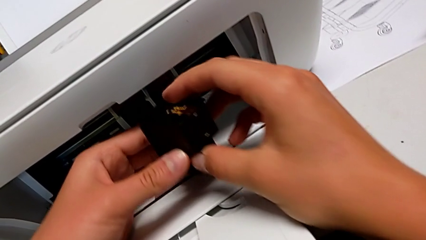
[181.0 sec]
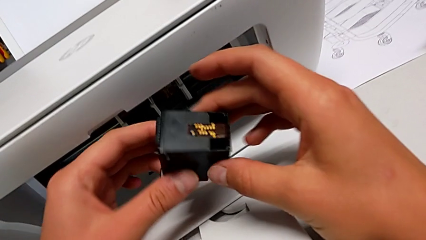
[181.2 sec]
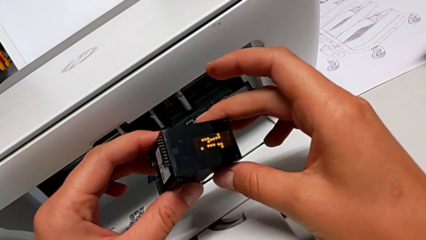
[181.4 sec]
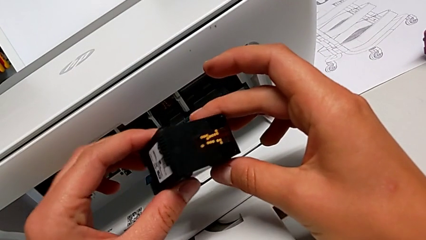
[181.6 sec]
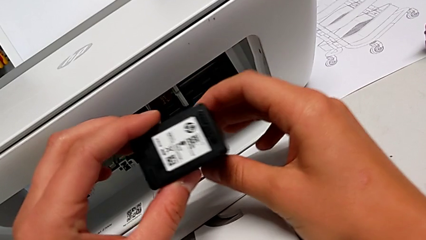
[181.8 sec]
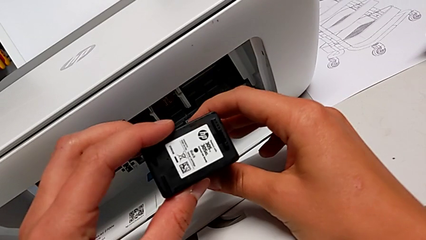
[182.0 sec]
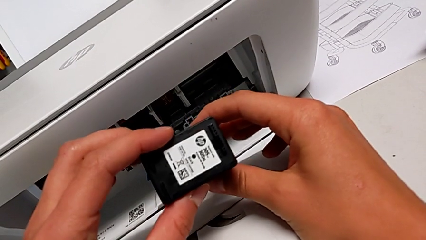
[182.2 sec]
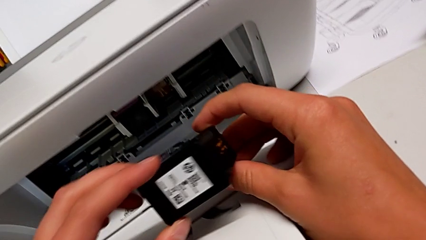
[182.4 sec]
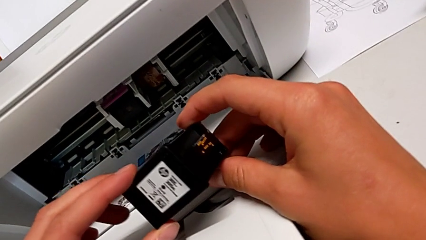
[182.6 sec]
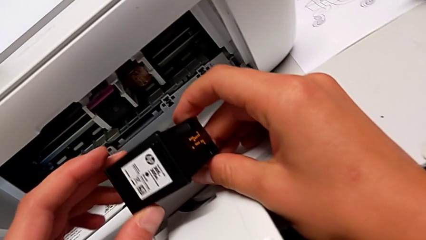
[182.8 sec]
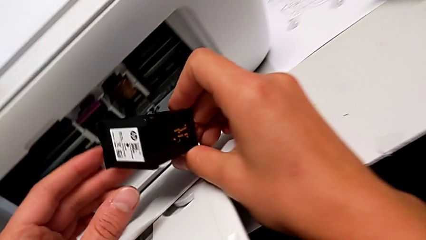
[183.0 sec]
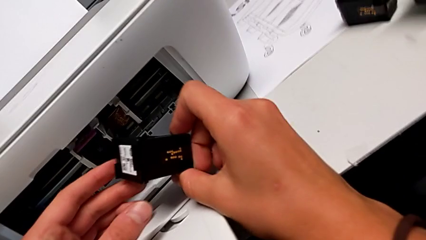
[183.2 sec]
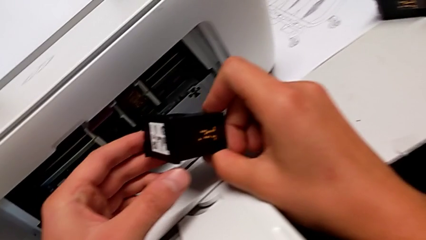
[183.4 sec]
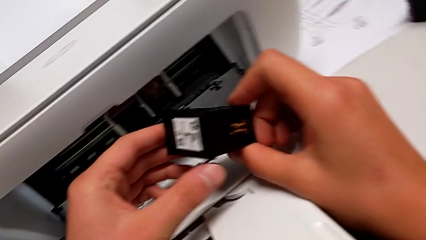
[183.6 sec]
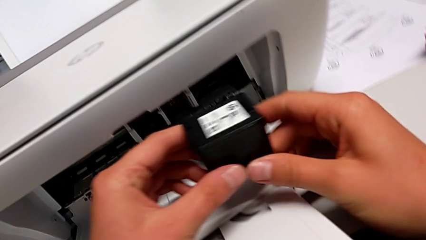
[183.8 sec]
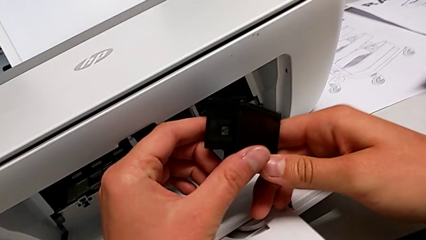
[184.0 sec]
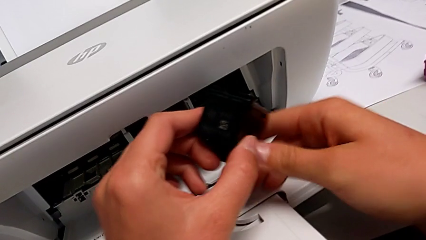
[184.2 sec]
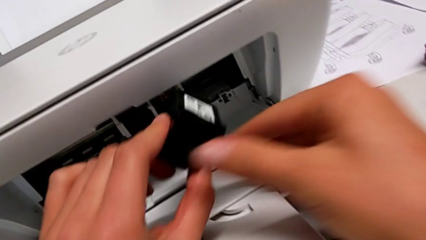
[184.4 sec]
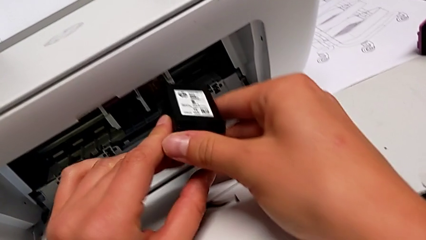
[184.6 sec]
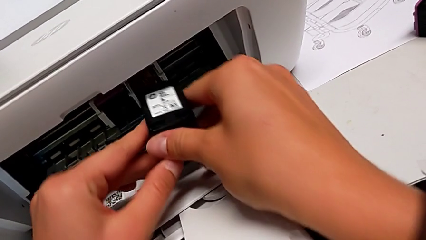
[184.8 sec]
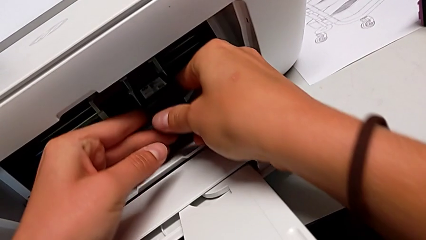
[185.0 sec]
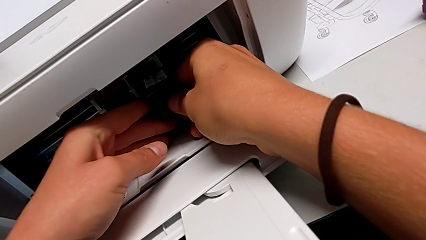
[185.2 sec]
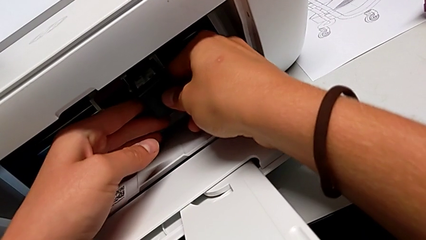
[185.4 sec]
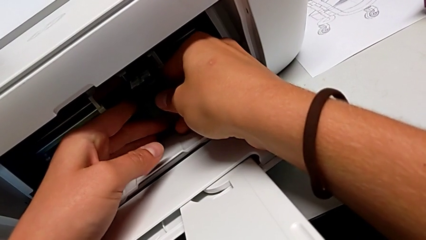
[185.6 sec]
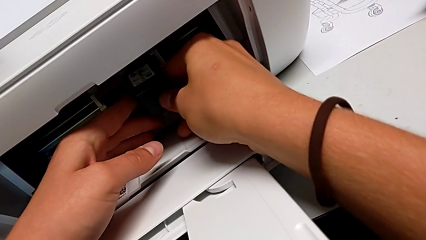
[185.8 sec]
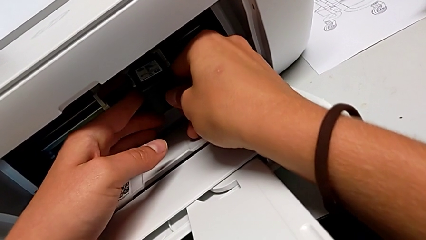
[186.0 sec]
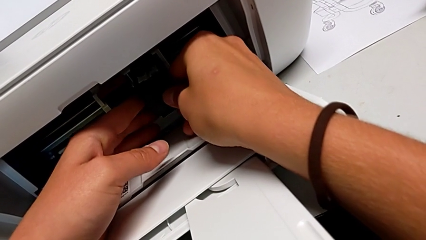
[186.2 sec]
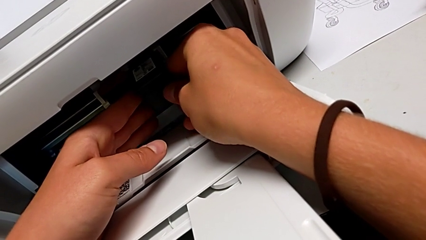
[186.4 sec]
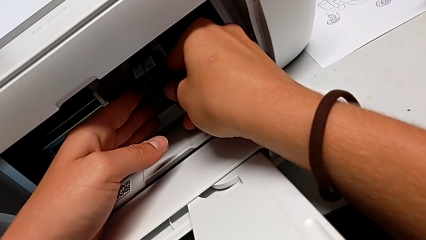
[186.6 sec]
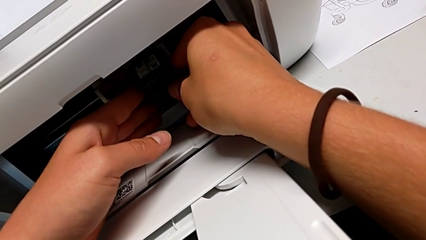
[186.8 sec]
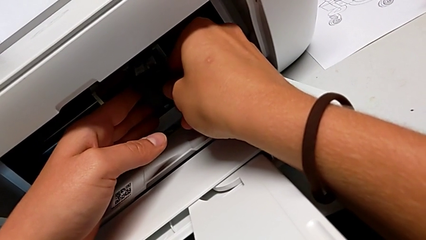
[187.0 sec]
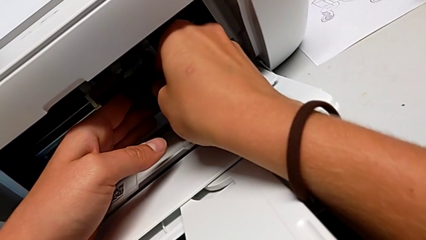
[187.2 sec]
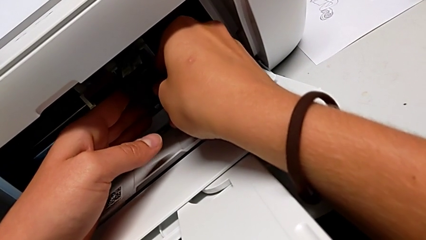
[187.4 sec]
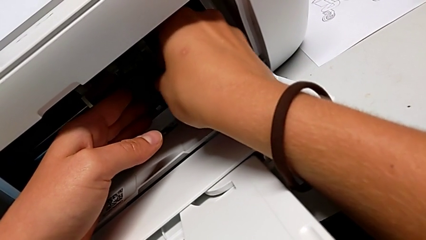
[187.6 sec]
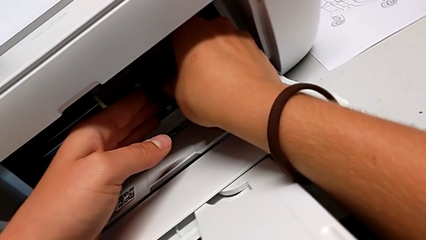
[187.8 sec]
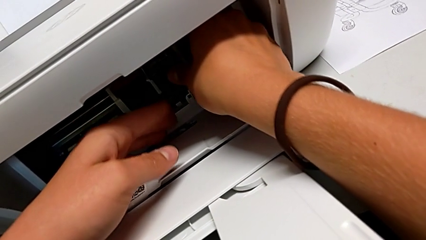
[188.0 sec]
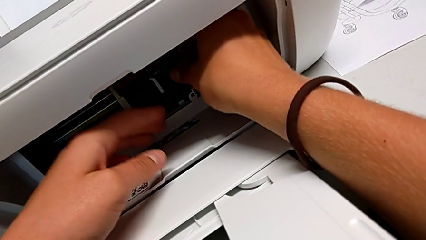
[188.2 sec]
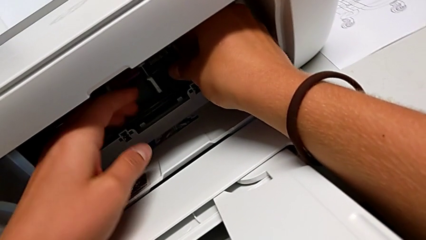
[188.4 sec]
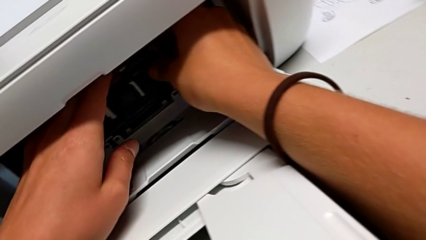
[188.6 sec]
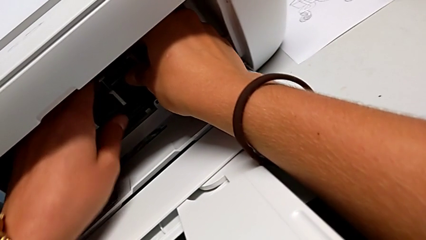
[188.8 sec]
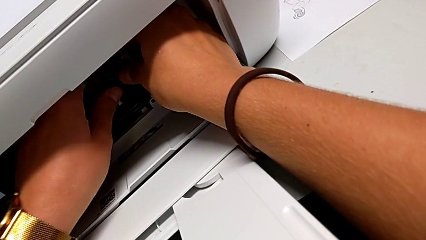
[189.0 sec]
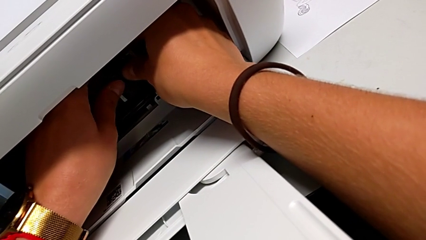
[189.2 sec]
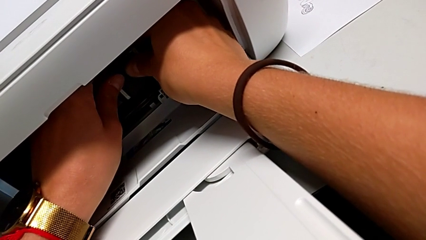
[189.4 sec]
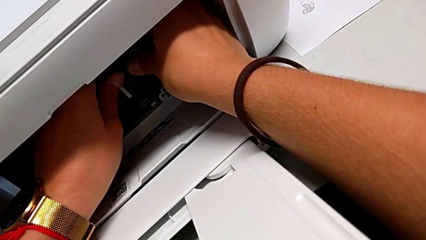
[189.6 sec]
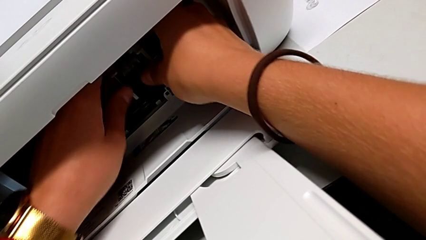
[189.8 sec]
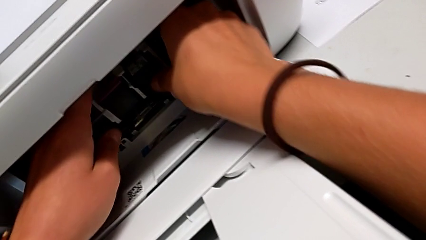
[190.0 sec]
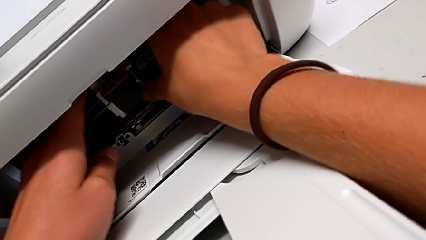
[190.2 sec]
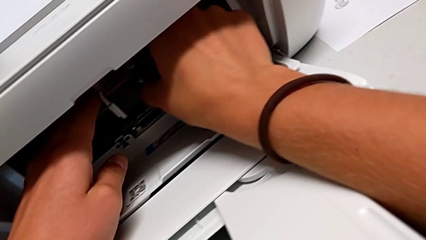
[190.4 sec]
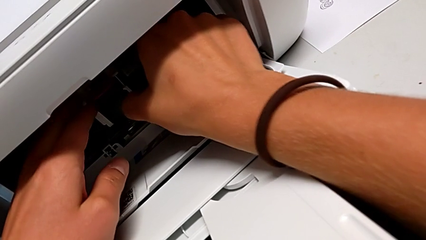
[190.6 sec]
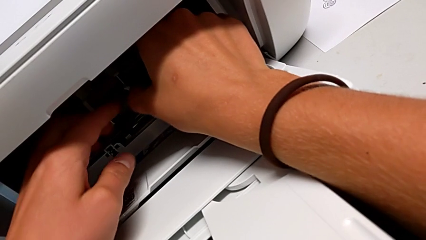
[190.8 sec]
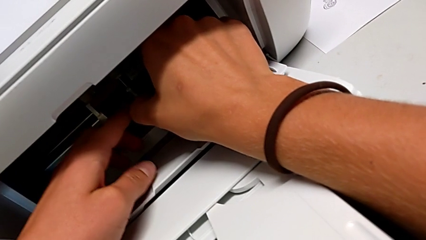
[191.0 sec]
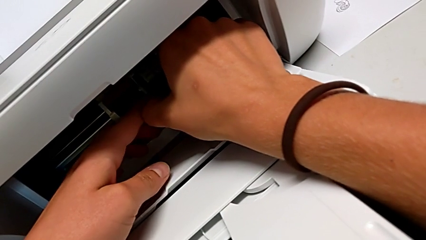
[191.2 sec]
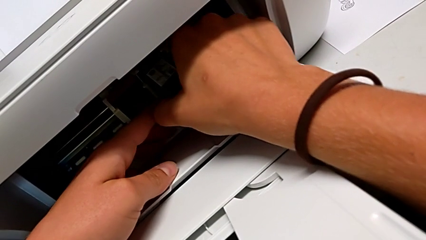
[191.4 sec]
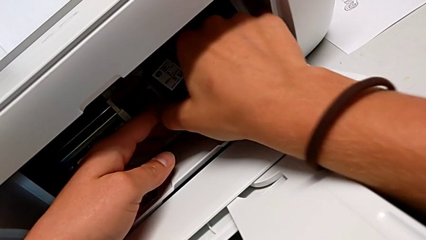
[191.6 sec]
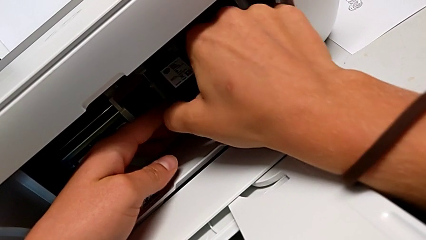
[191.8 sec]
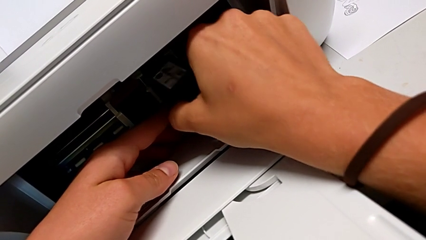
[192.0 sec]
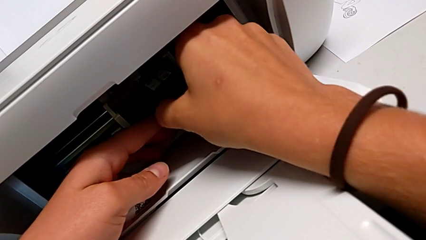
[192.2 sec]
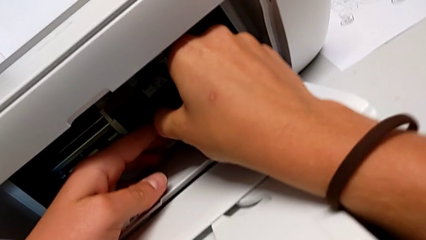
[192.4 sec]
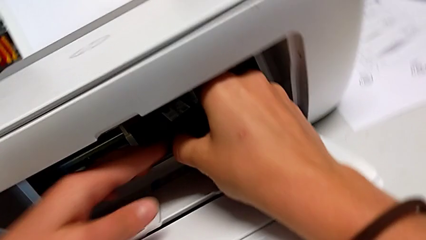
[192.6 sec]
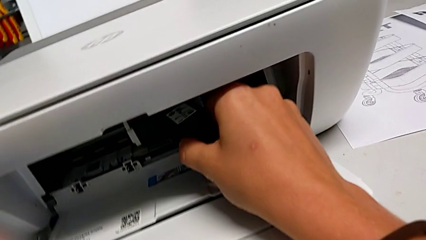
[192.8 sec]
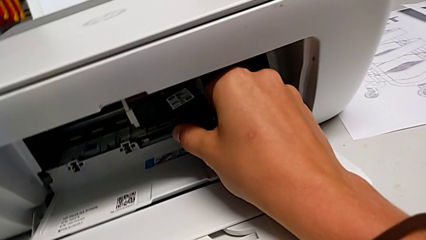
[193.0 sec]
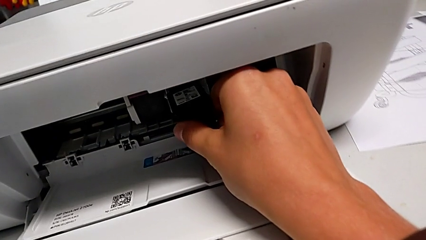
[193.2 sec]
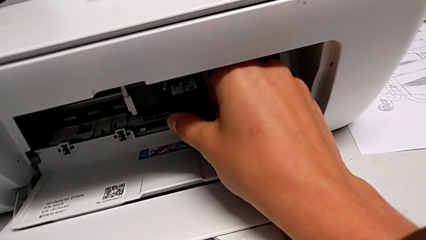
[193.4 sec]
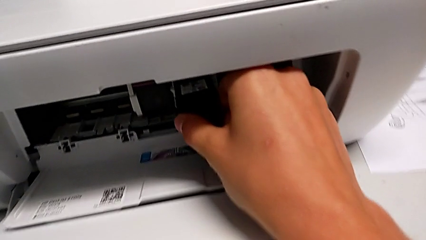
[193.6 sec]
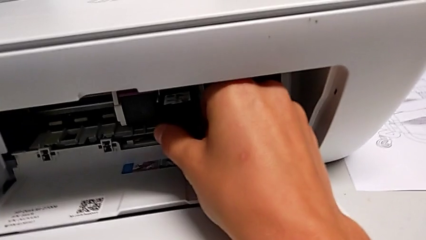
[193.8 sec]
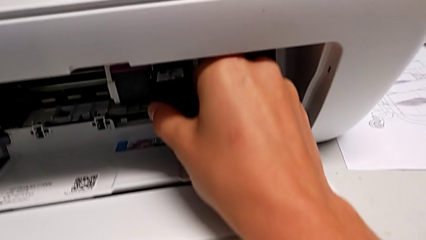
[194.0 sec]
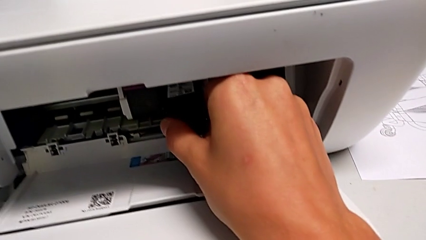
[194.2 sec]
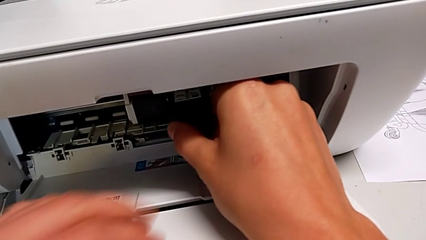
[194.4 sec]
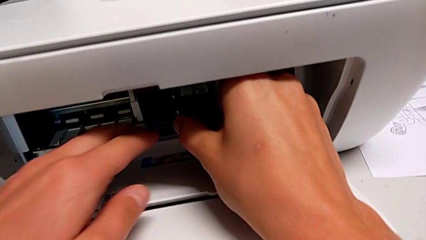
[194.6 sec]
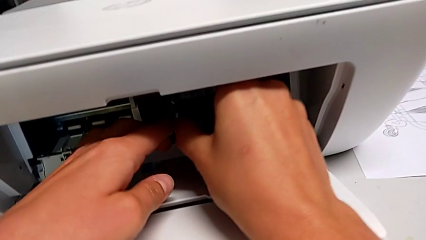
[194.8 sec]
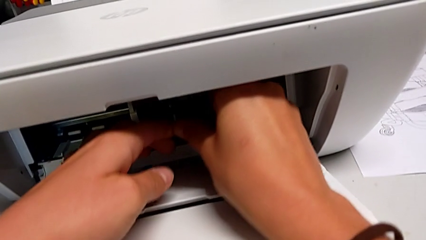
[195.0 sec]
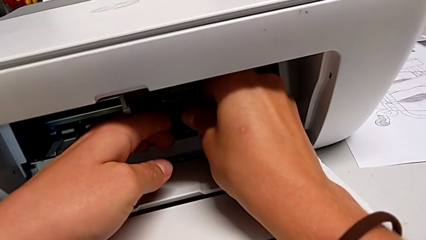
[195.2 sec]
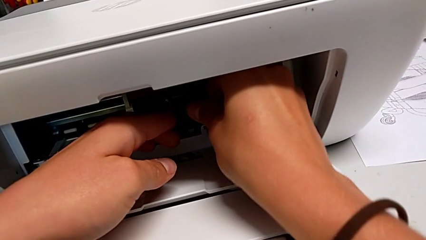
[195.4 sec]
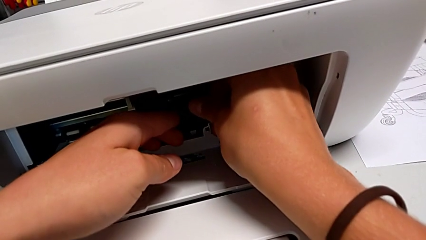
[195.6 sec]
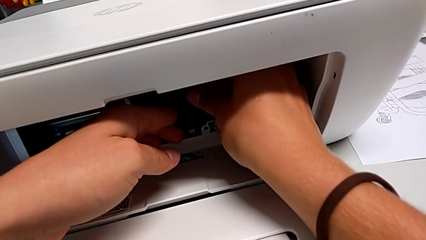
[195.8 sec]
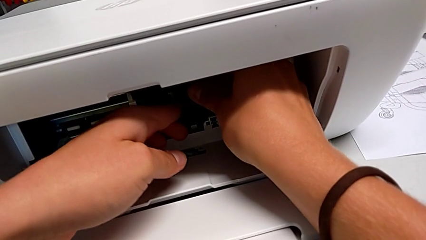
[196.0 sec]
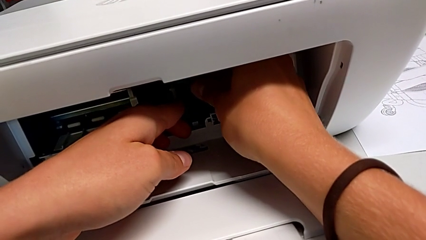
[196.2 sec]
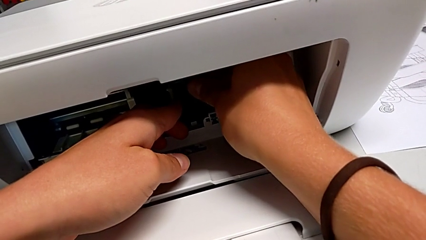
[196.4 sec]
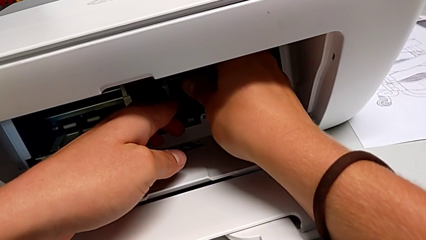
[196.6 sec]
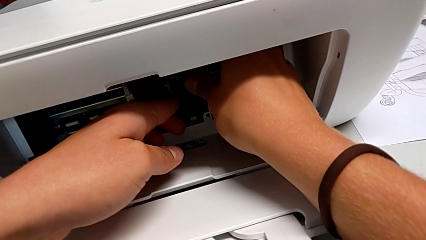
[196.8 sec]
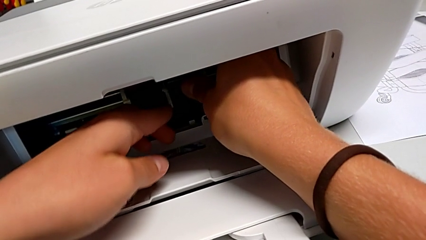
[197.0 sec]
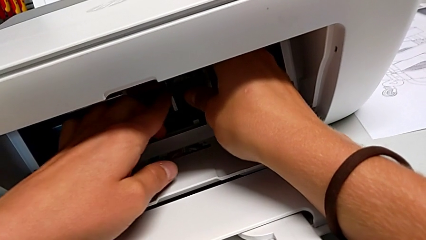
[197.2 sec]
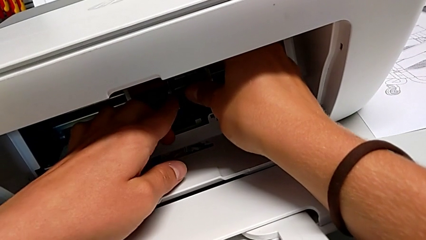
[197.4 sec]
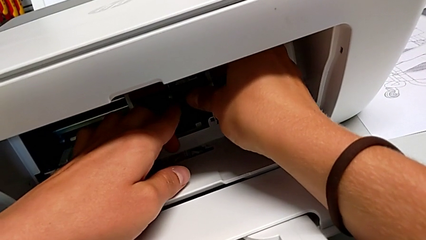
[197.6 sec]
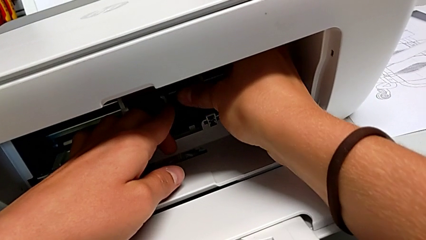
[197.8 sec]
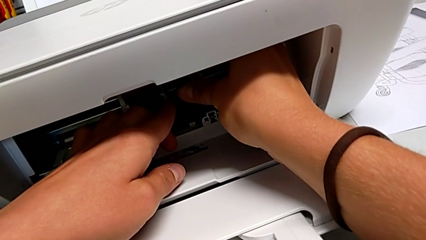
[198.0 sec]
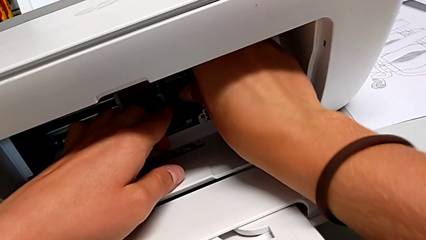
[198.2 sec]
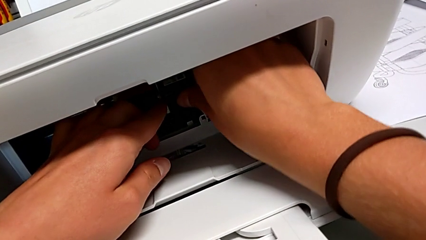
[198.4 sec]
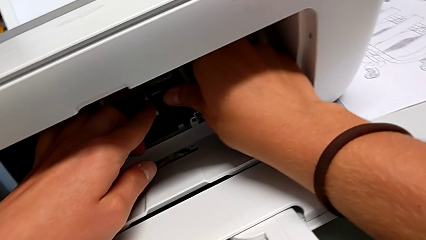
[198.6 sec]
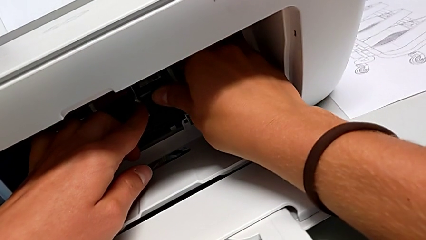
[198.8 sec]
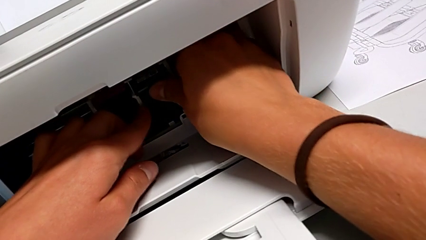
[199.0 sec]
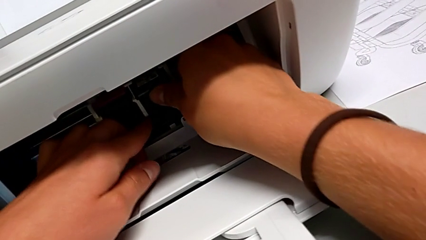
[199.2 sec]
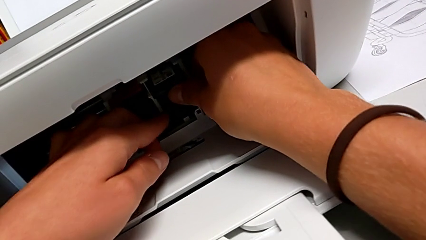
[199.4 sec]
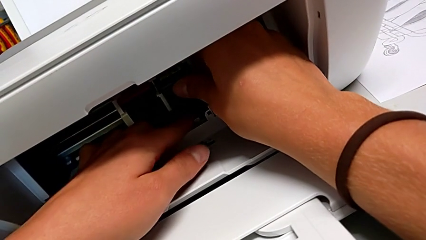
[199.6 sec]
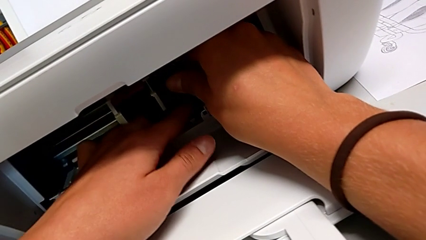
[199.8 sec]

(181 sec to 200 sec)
The camera wearer is exchanging the ink cartridges from the printer. They inspect the new ink cartridge and begin to grab it.
